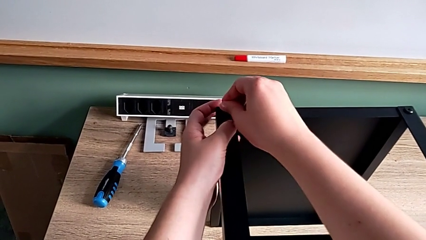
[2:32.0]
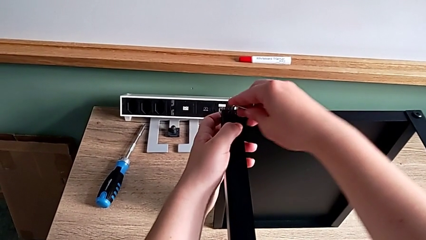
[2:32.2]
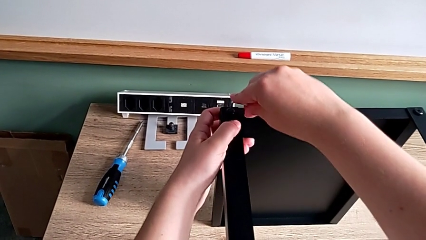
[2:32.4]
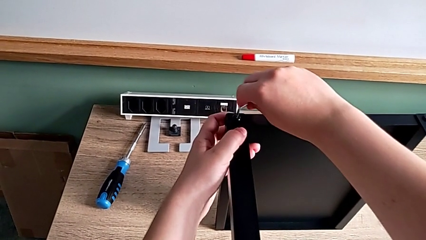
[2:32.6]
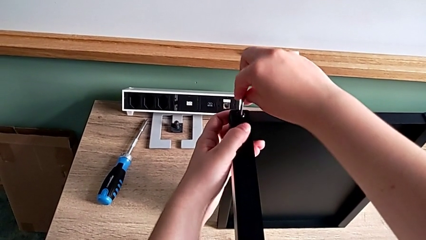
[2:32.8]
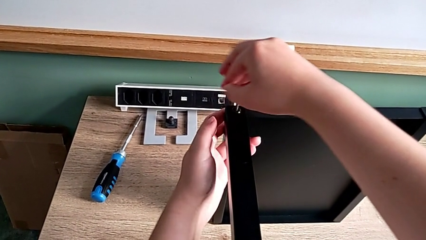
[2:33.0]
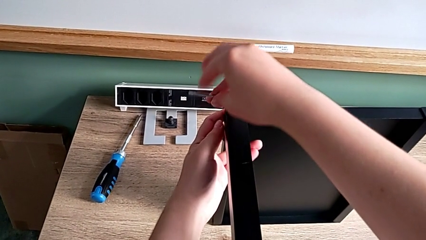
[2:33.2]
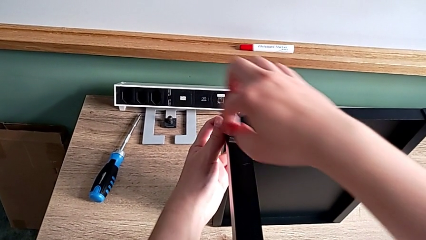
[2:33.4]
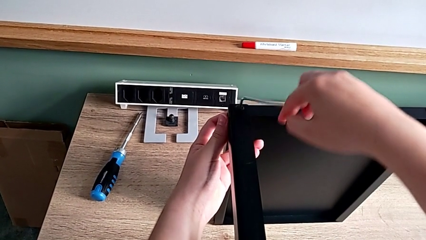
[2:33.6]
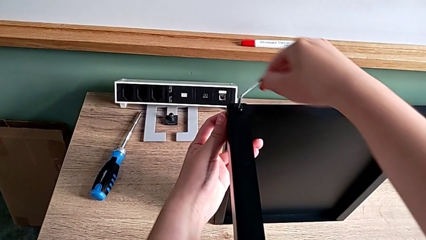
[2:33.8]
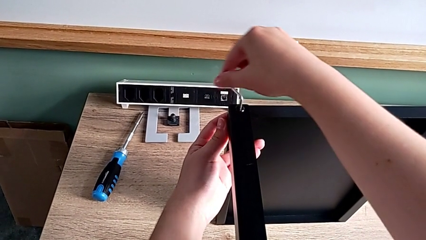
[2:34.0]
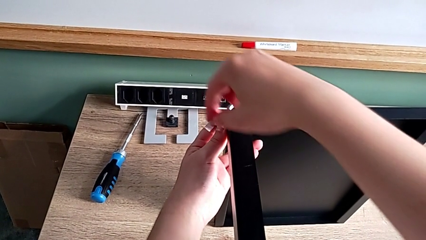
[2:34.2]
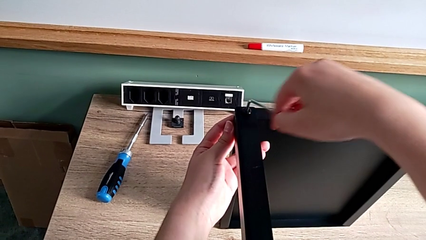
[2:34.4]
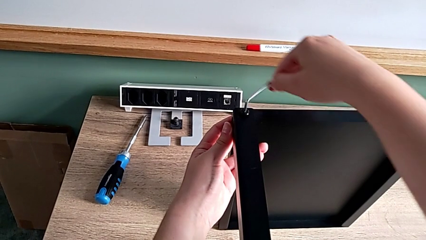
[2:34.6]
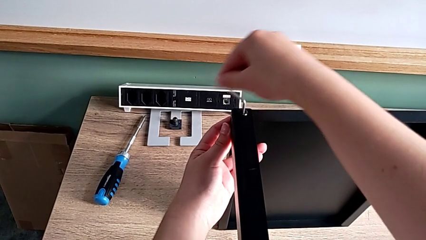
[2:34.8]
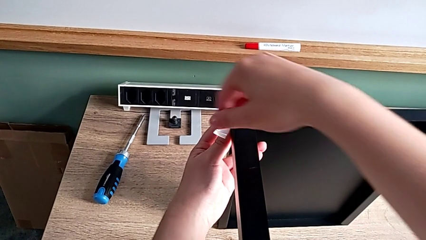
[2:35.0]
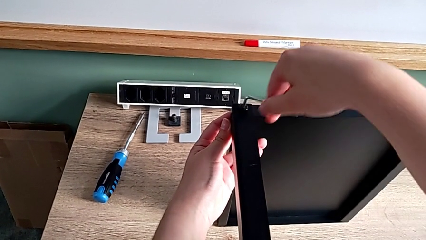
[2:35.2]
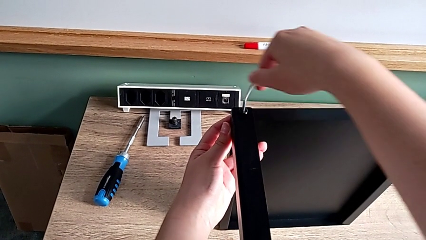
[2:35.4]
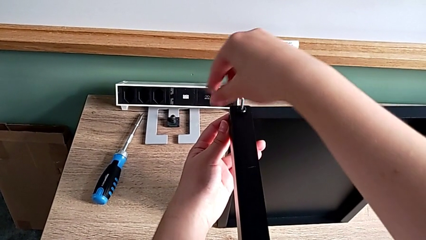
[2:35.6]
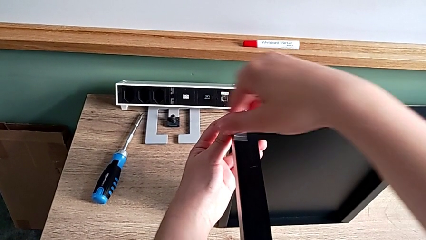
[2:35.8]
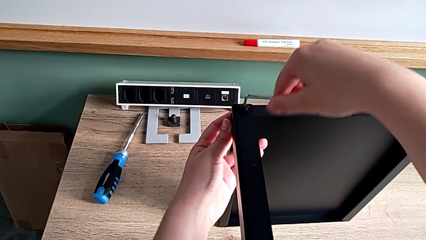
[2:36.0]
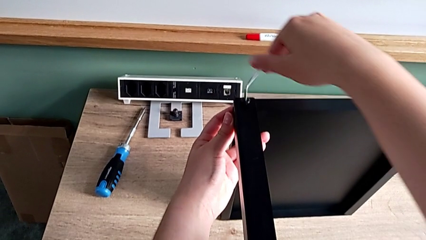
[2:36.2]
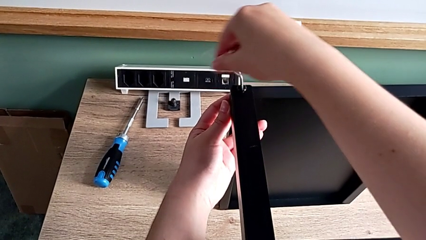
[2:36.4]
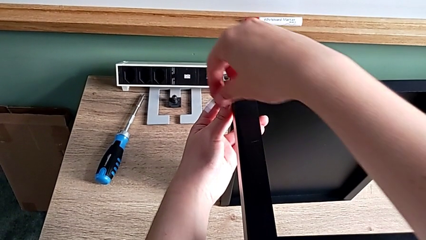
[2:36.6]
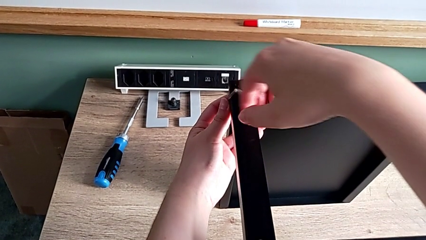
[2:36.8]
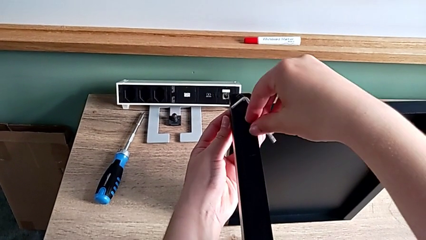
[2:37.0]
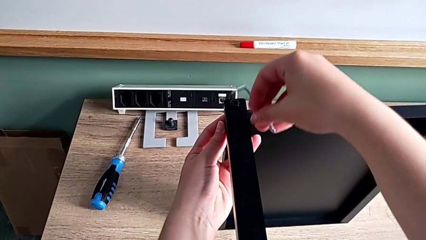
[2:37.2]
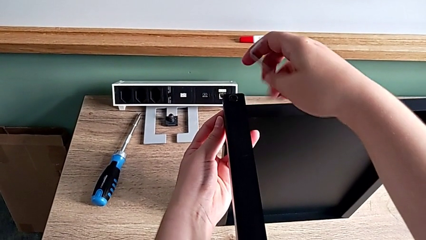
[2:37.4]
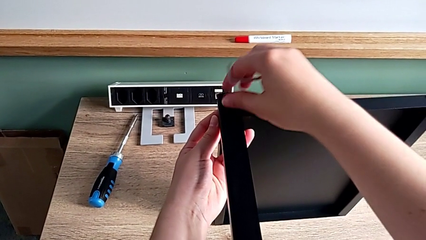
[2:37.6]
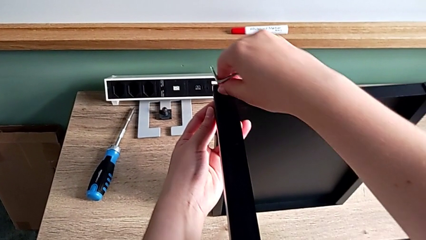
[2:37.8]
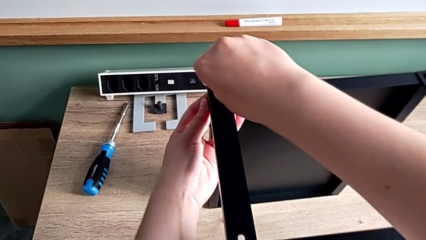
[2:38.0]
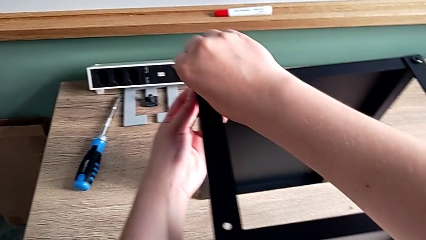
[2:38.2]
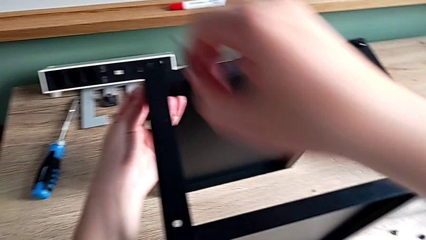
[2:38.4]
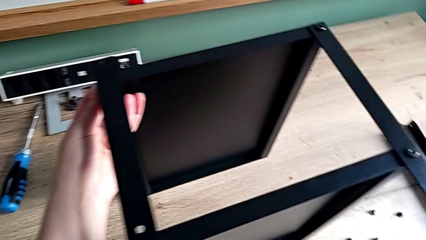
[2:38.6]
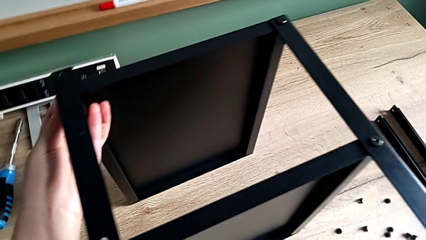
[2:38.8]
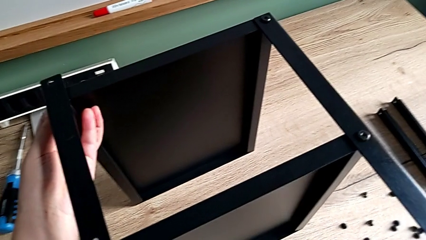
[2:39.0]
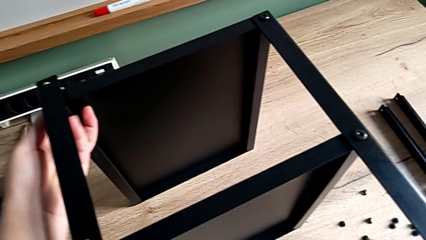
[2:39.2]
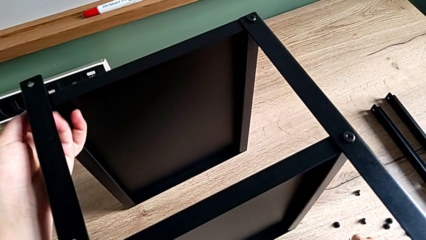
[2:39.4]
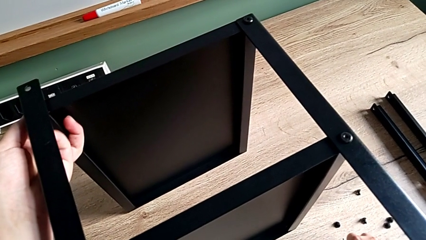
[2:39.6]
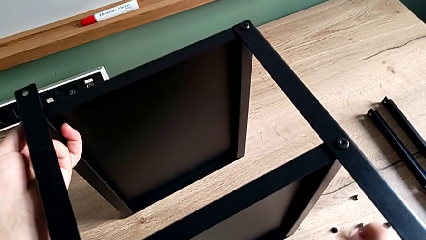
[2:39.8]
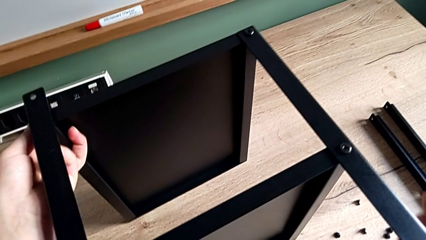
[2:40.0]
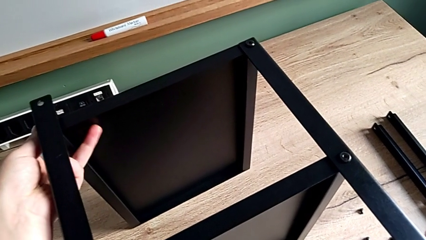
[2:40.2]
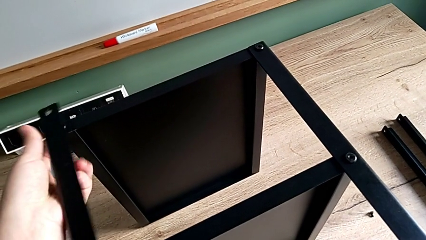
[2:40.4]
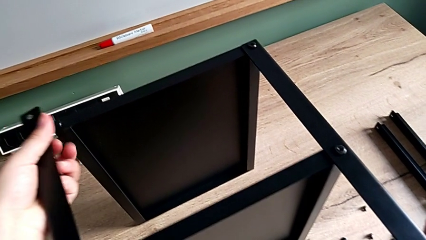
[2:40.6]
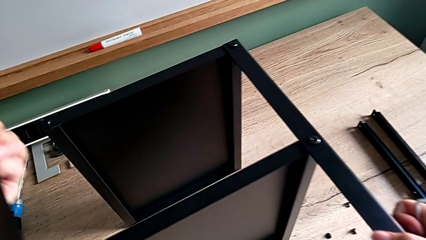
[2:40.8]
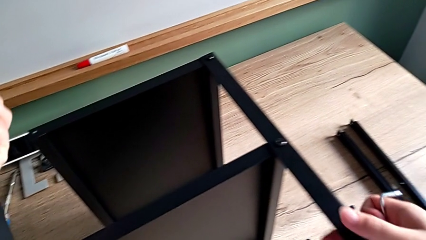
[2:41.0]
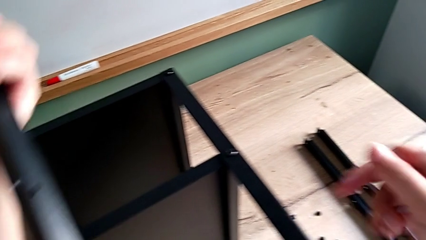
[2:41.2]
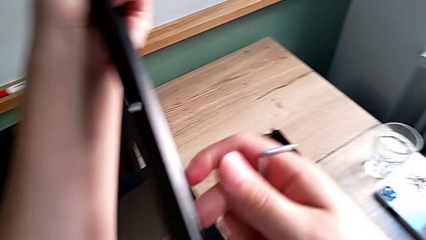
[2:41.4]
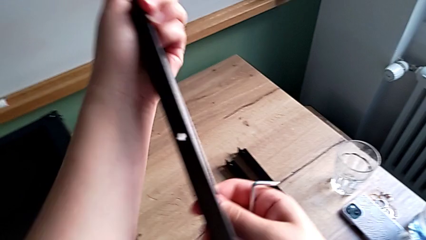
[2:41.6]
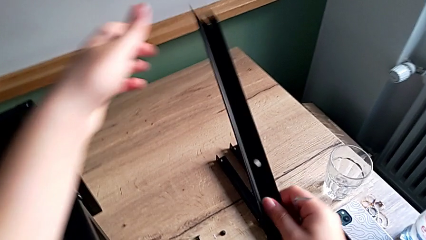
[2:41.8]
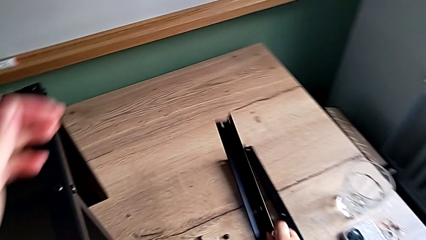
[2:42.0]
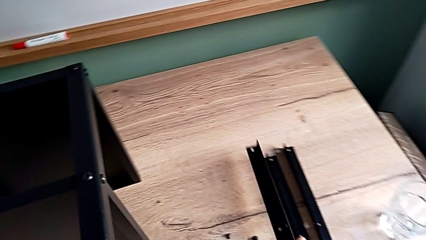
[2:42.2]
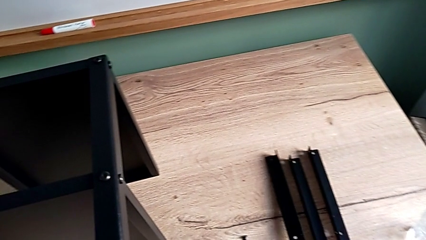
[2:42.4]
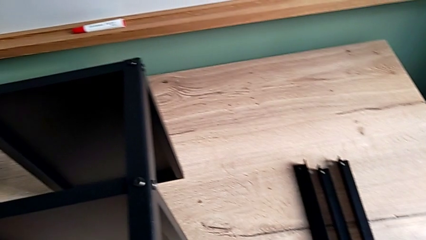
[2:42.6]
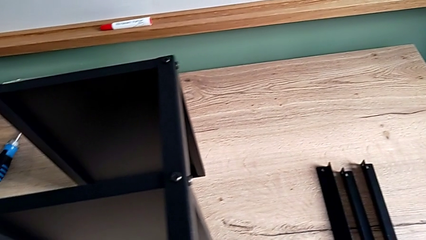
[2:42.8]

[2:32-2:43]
The camera wearer is disassembling the leg. They unscrew the hex socket head, withdraw the Allen wrench, disassemble the hex socket head and place it. They disassemble the leg and place it.

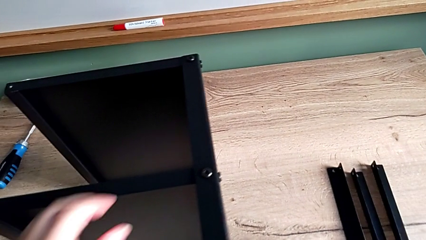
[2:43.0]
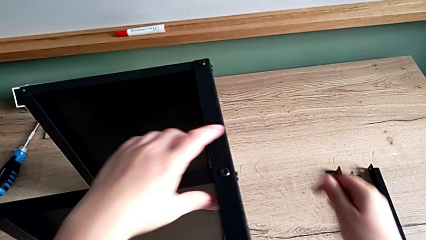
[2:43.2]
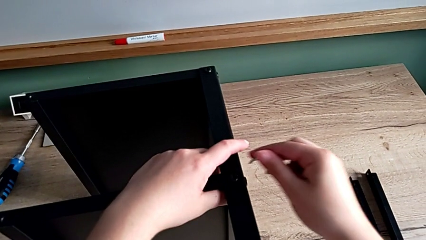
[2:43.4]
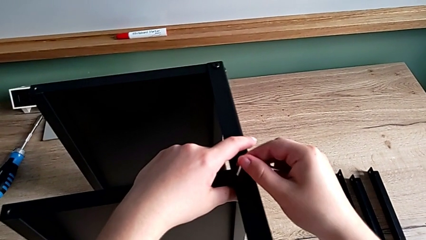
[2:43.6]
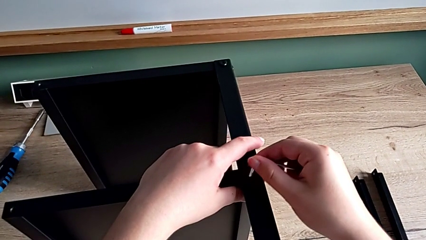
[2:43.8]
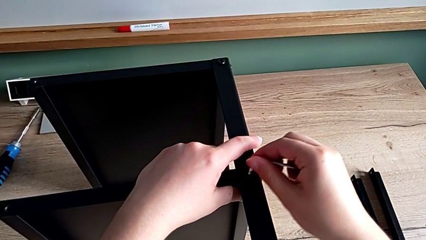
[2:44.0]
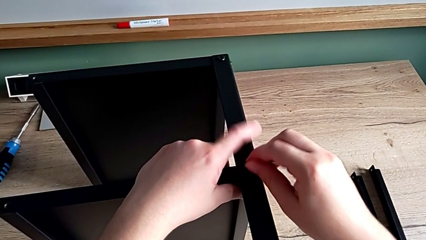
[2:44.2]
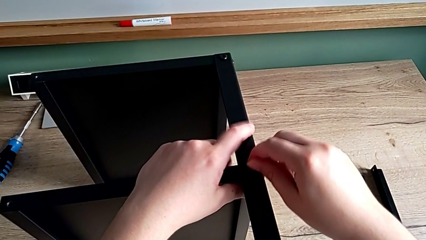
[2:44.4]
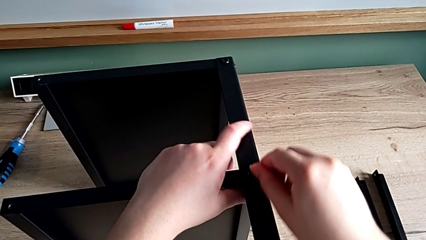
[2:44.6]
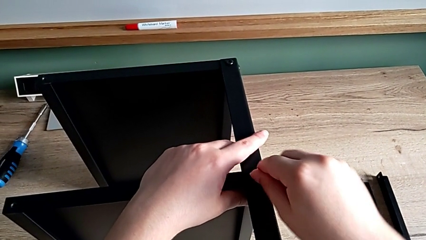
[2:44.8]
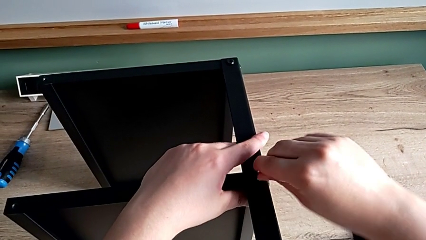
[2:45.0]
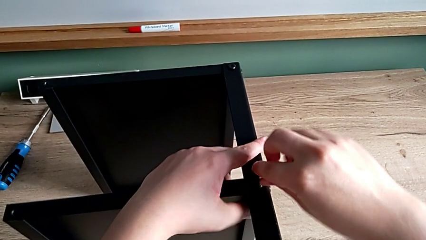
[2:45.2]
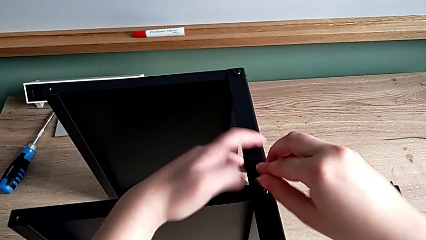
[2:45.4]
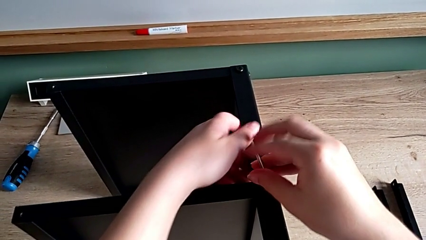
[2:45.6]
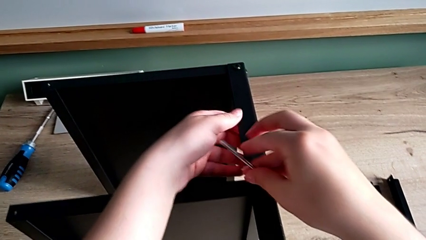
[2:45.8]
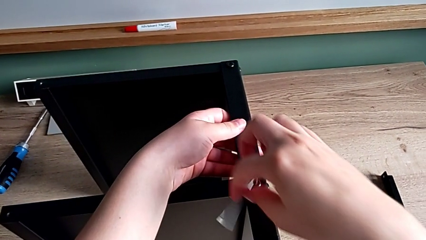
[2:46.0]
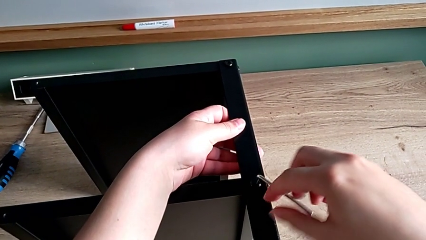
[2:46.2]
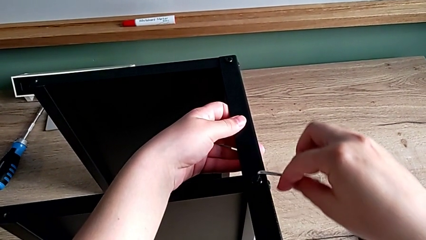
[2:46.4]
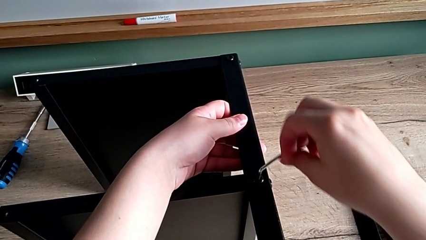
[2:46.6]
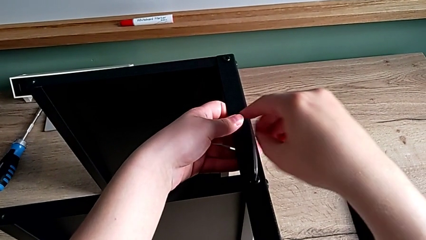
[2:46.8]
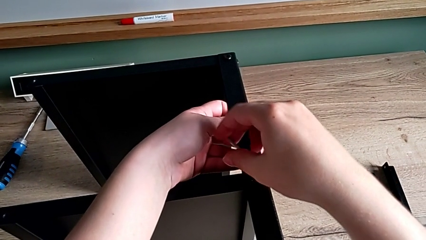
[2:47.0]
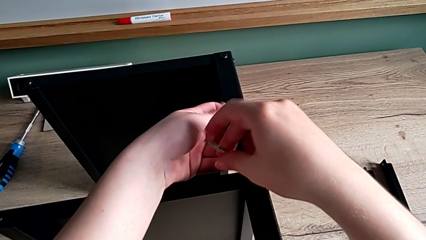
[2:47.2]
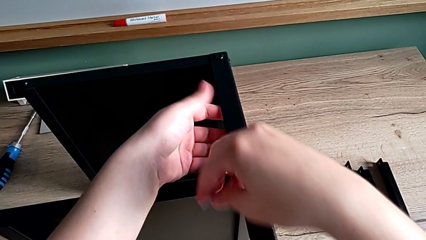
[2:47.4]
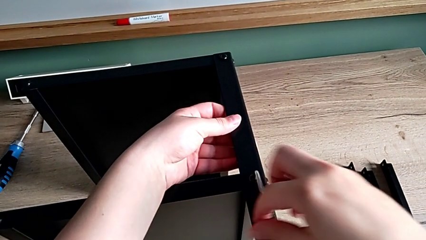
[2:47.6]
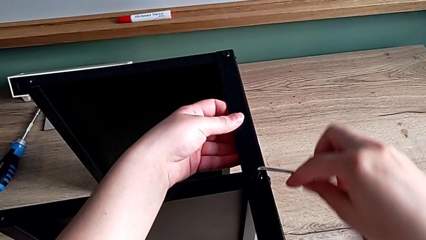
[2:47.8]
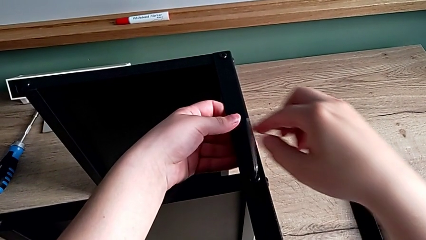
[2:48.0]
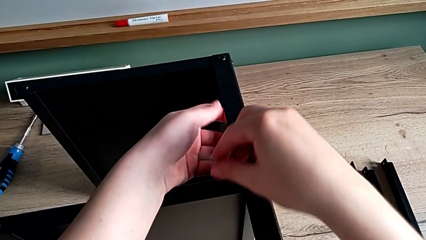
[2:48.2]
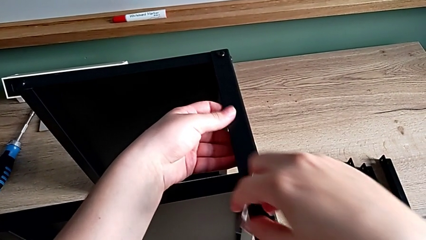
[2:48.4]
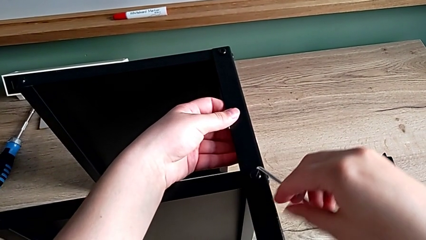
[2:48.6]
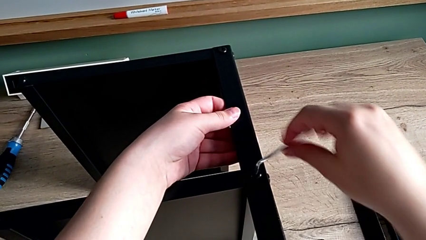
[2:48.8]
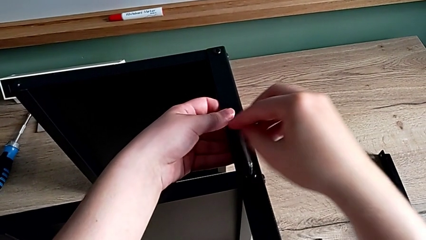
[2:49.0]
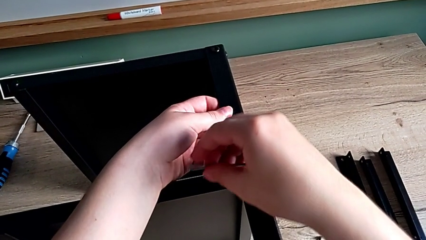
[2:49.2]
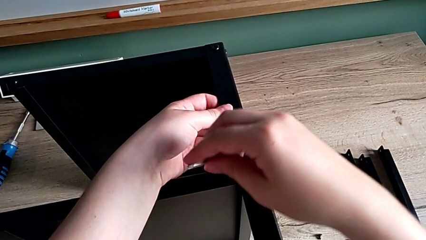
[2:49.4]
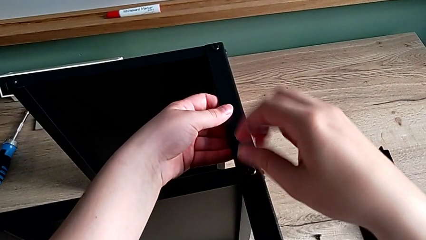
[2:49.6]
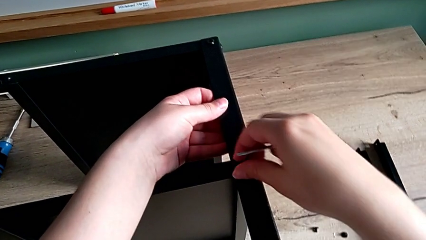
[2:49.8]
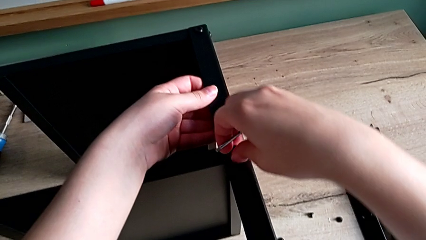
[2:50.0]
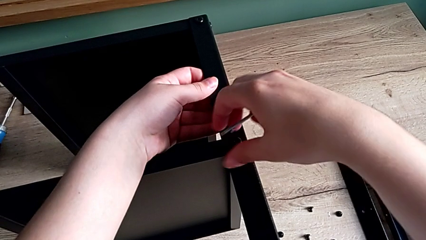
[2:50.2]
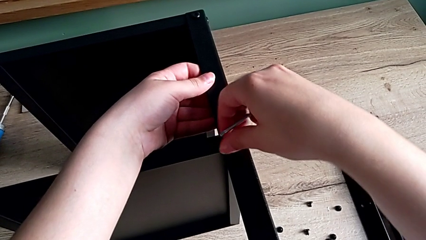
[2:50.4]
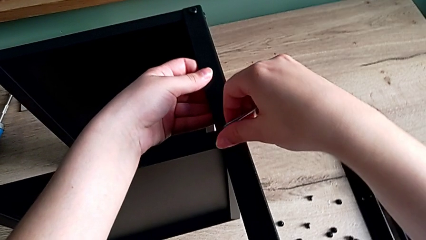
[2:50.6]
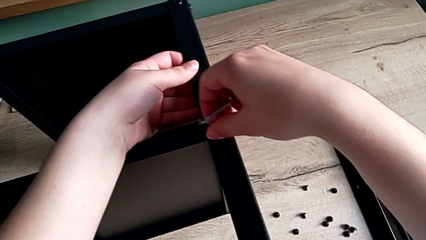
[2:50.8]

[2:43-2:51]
The camera wearer is disassembling the fourth leg. They insert the Allen wrench, unscrew the hex socket head, withdraw the Allen wrench, unscrew the hex socket head and disassemble it.
